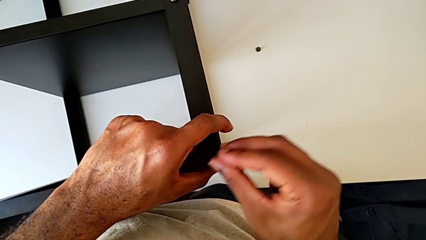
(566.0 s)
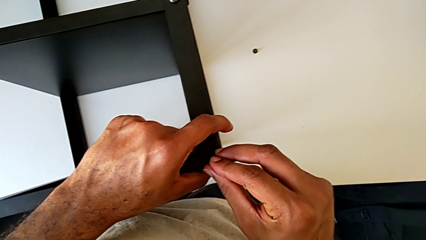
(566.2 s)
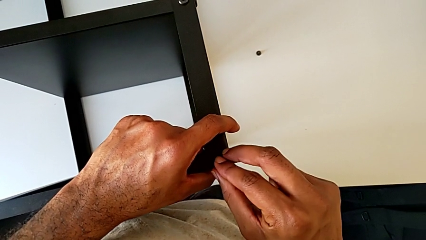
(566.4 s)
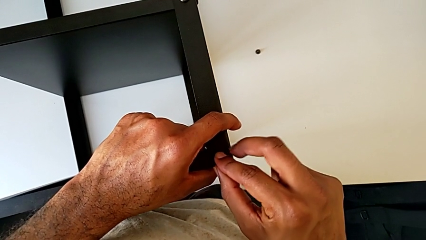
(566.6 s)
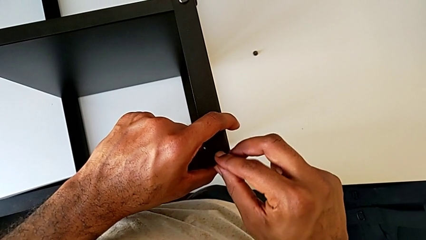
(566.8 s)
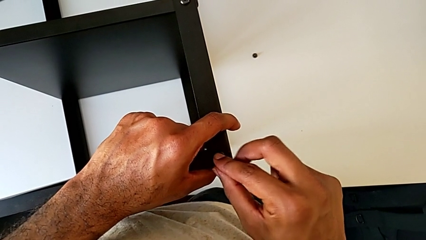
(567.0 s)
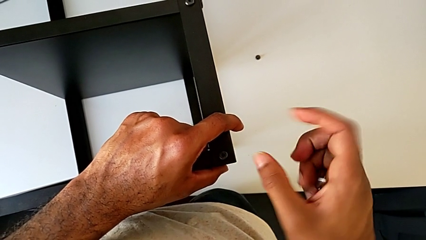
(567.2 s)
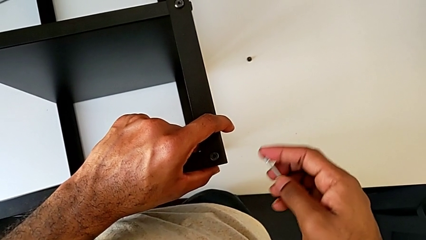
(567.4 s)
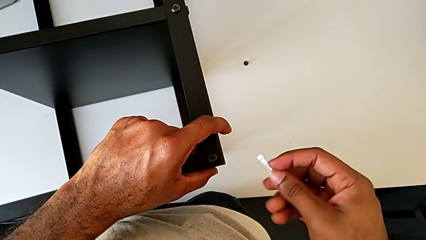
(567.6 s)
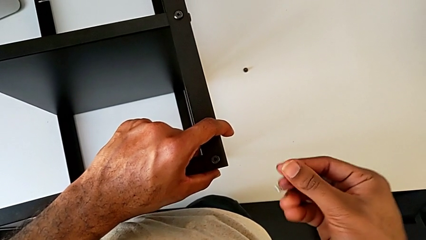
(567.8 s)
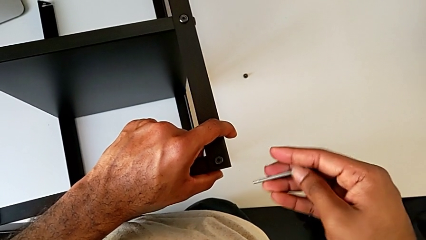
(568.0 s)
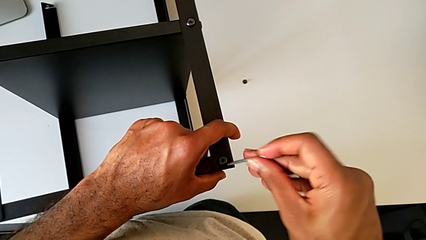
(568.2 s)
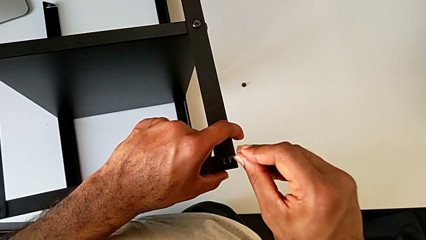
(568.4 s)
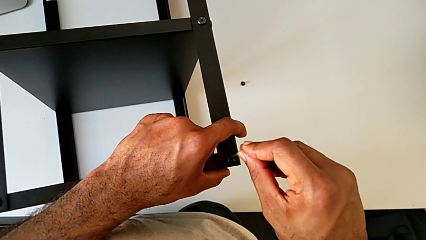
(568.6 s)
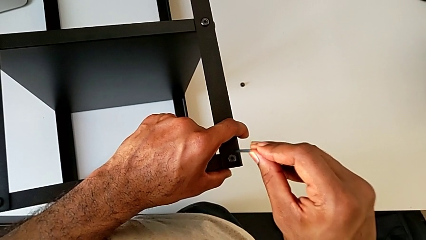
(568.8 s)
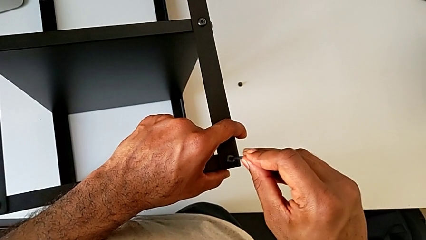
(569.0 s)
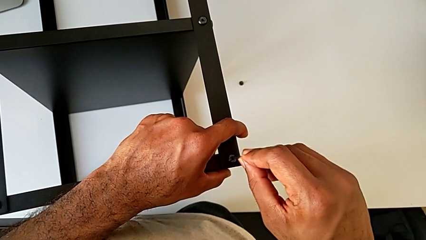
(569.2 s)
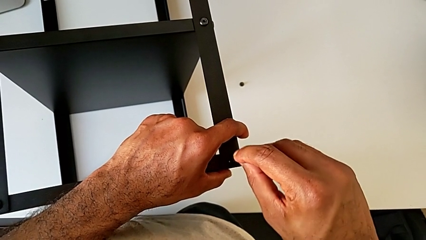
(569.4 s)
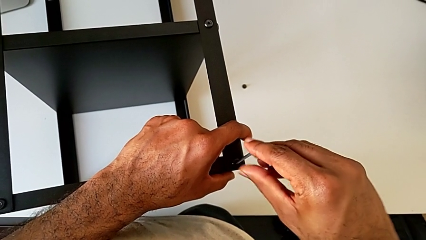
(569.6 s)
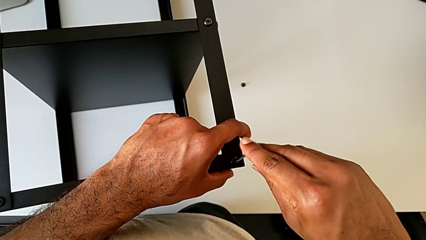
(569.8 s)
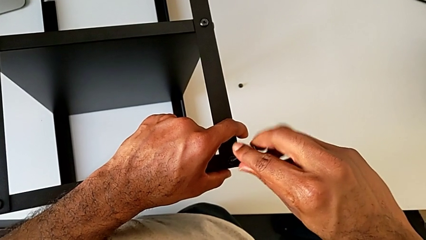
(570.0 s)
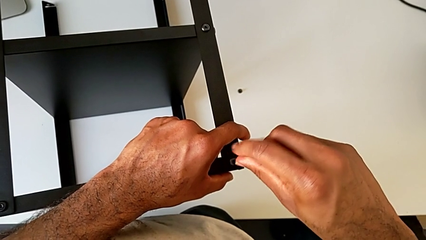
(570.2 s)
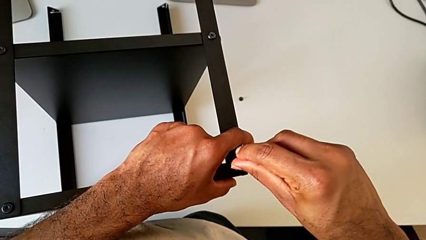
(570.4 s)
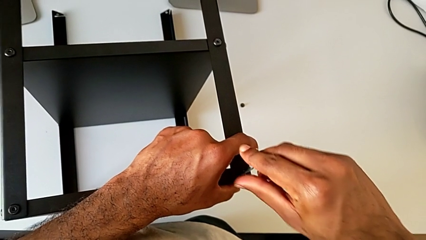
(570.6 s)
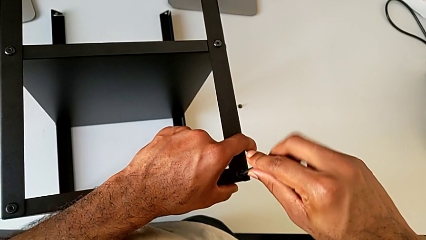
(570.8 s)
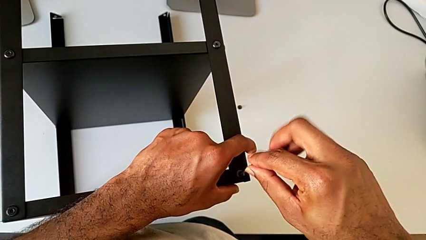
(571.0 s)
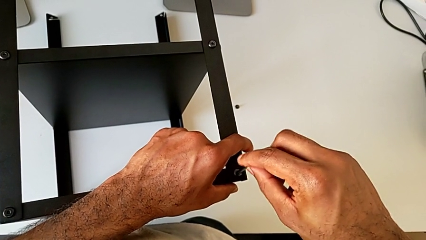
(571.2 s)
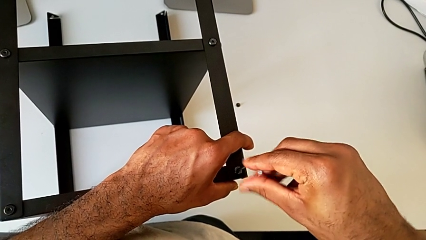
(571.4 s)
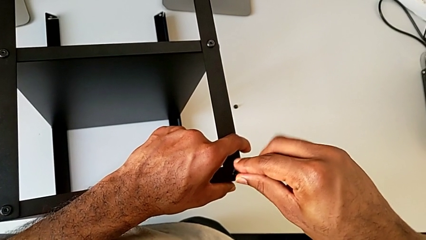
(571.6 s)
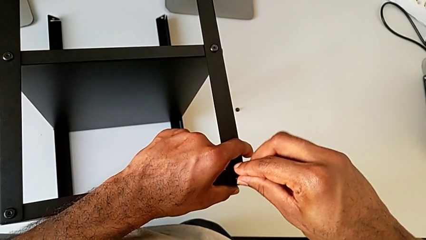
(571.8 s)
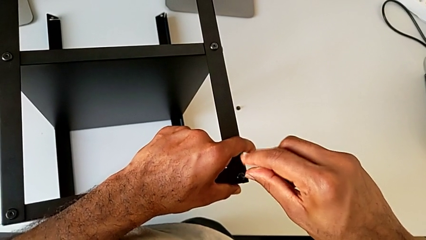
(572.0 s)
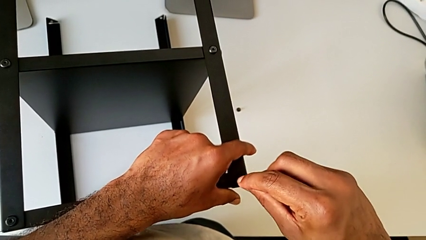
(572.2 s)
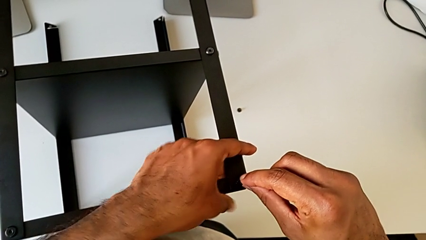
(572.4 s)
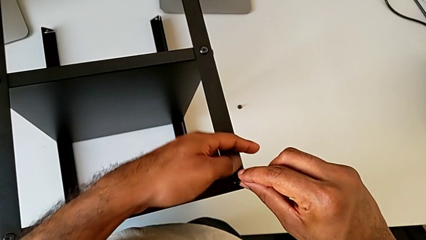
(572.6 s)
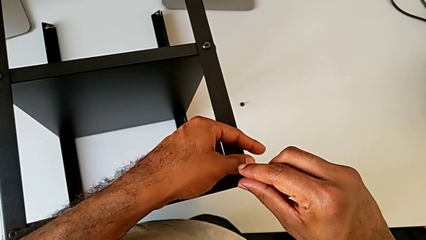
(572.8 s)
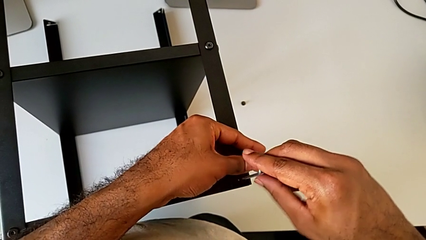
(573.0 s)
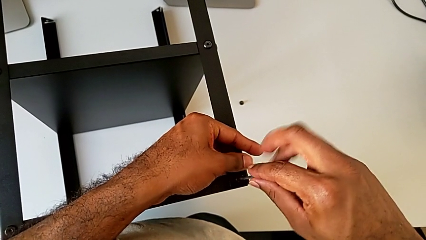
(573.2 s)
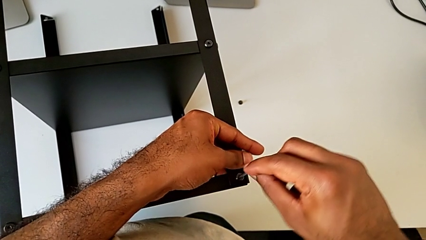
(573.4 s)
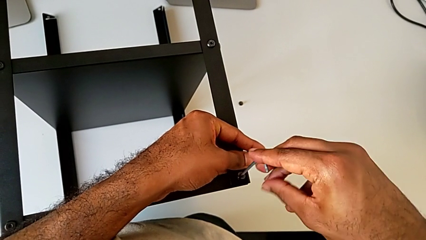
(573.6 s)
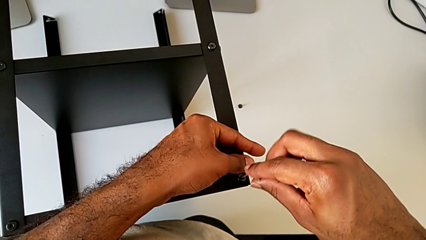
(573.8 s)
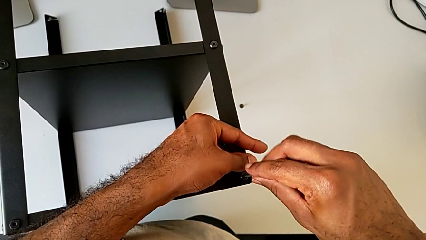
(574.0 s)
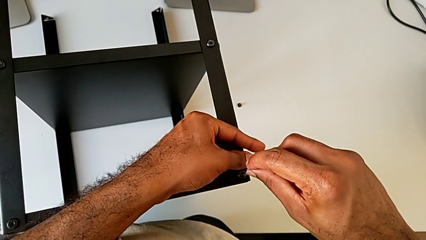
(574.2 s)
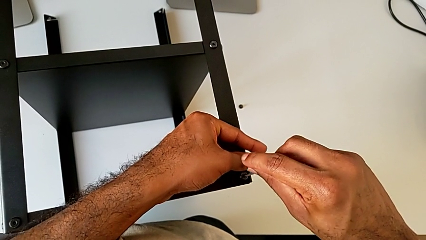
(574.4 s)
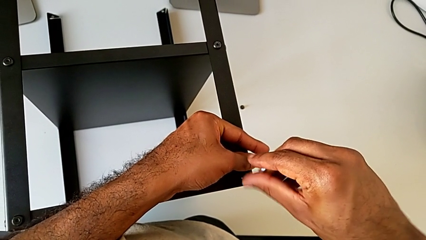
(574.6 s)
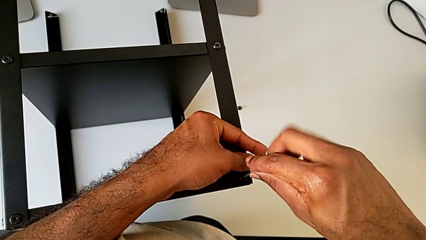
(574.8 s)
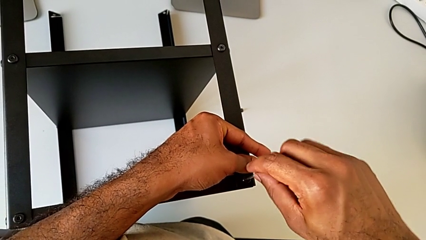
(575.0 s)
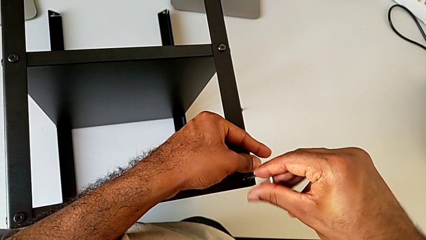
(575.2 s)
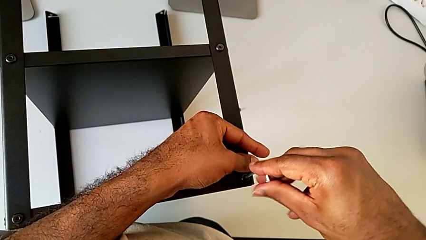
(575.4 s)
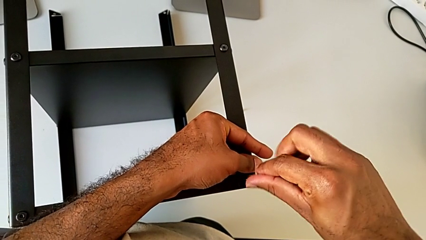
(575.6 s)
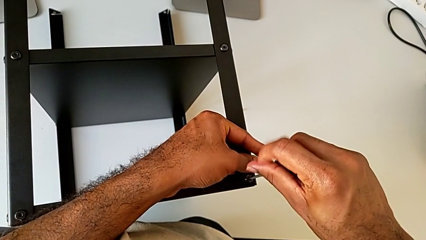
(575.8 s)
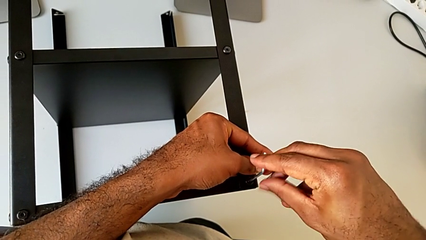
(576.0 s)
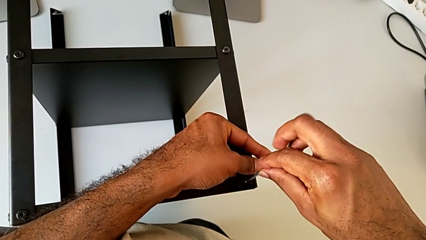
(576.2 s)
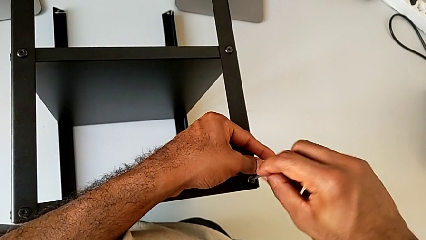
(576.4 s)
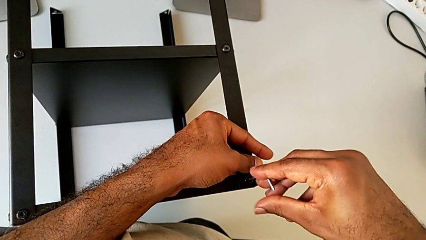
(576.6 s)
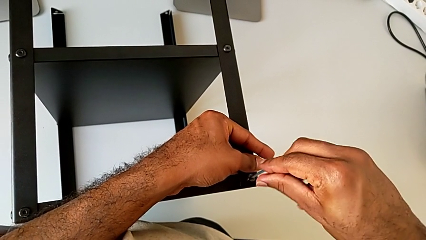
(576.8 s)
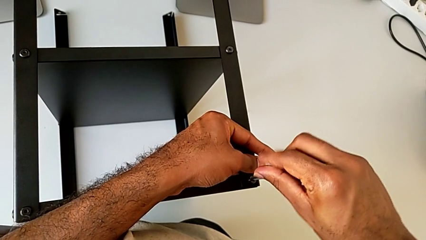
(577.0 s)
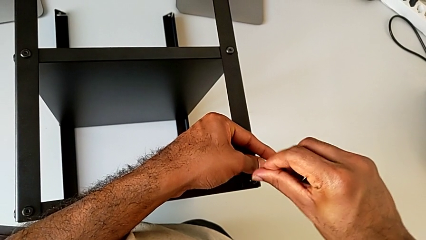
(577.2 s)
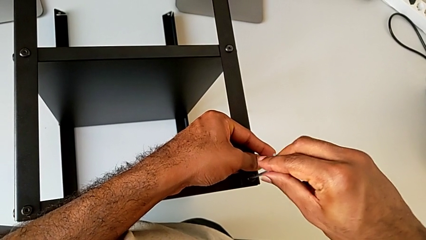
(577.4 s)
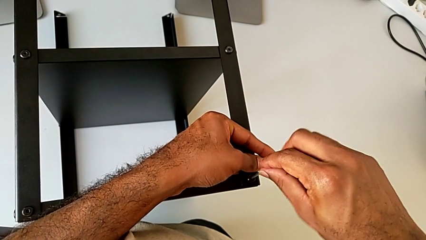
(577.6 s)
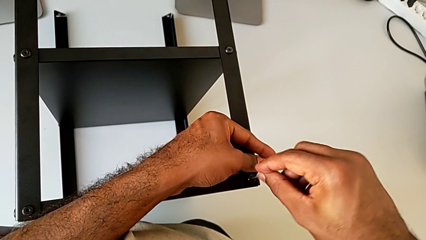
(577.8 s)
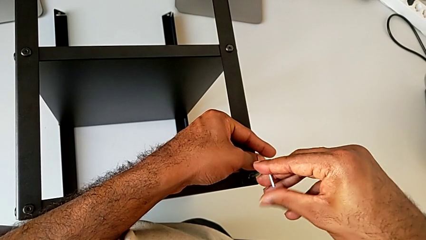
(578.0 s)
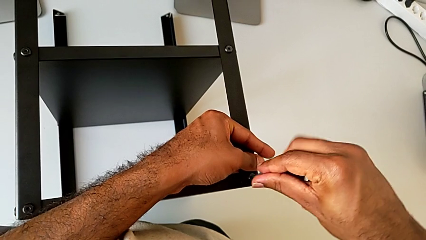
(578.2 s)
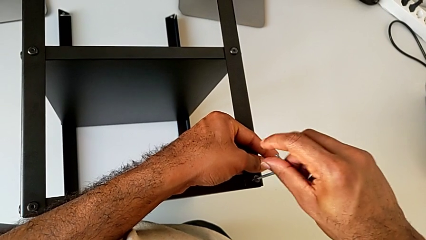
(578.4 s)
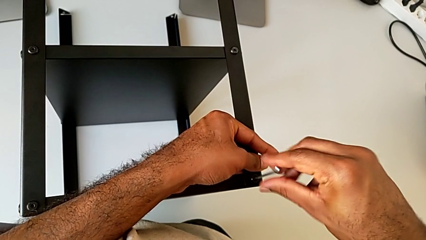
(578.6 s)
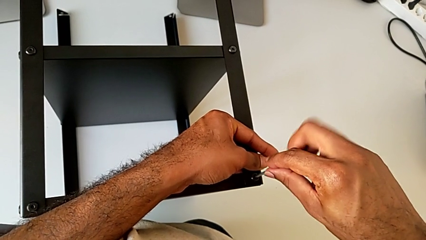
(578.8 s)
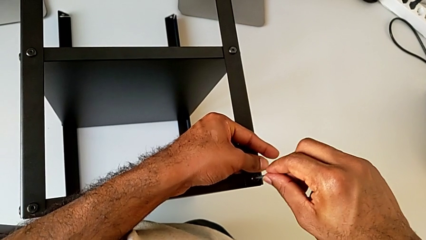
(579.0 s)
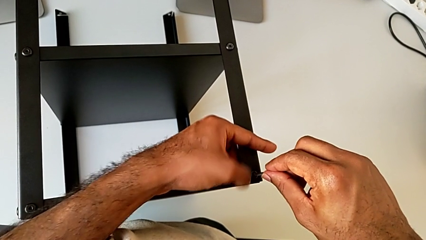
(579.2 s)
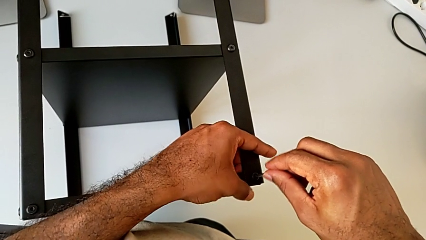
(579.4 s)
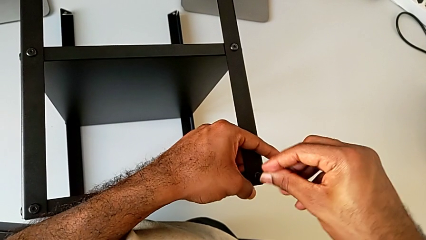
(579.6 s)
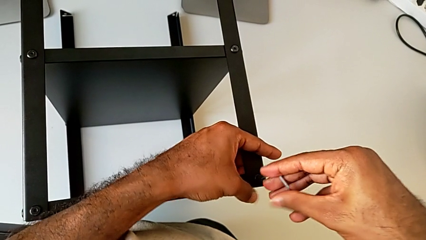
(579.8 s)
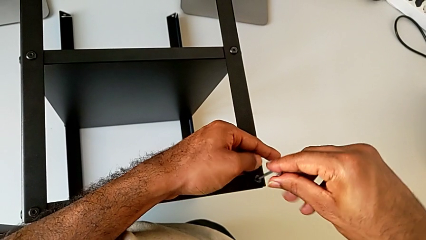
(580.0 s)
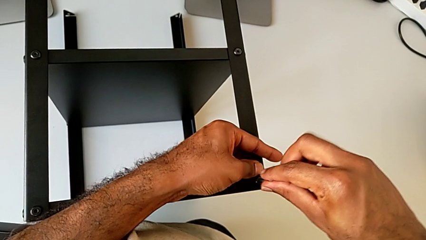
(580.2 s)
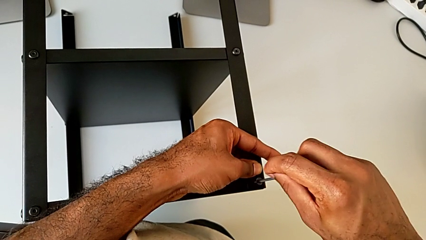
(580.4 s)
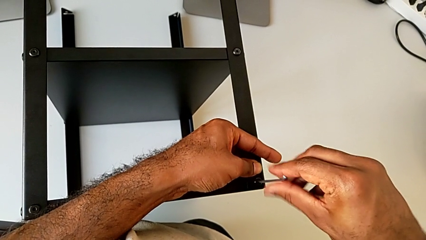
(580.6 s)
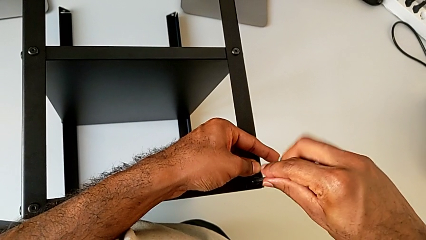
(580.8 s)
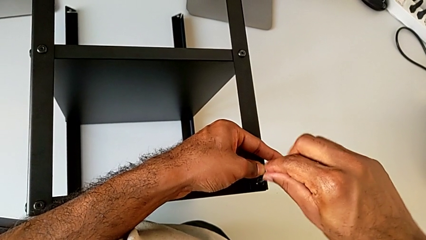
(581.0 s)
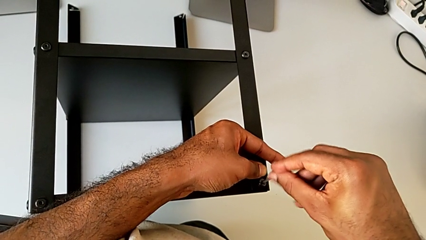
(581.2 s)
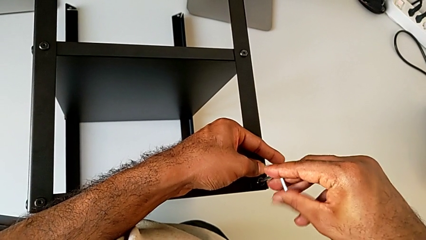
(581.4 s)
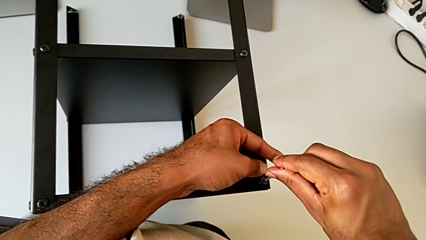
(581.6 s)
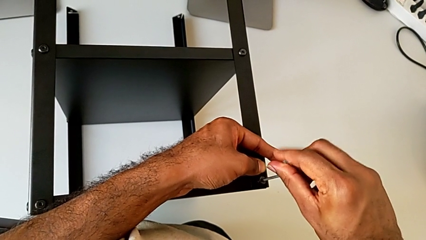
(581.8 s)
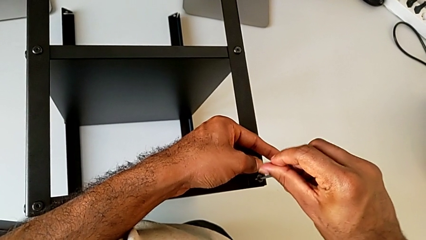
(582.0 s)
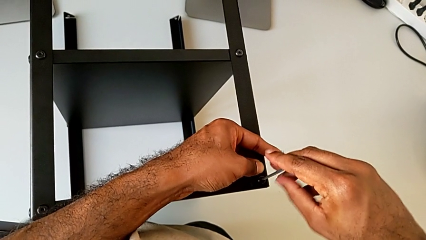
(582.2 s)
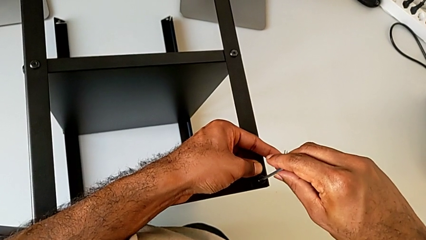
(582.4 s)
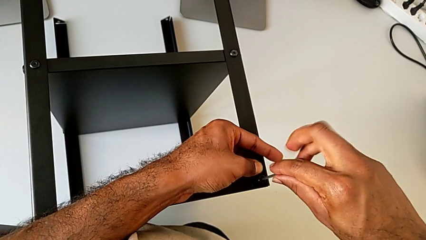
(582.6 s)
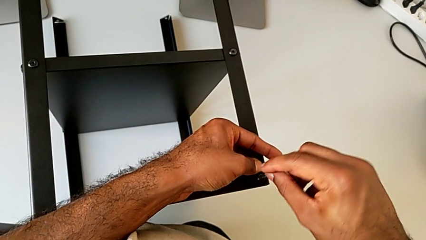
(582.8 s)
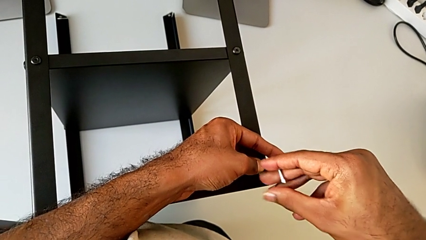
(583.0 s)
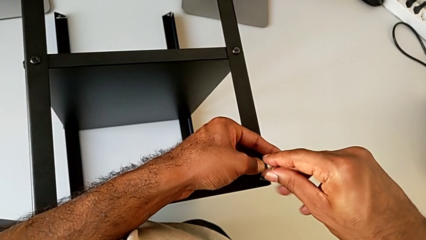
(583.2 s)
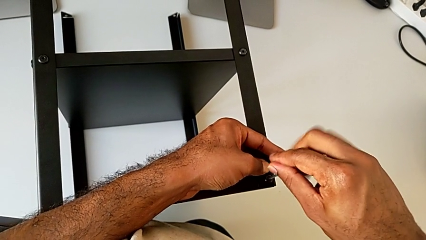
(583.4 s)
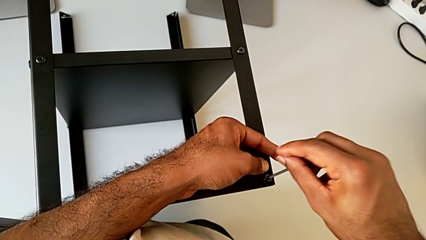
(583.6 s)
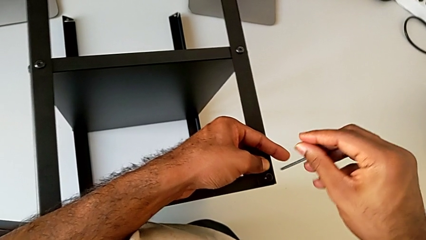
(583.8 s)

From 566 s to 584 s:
The camera wearer is screwing the fourth leg to the top tray. They insert the Allen wrench, screw the hex socket head and withdraw the Allen wrench.
